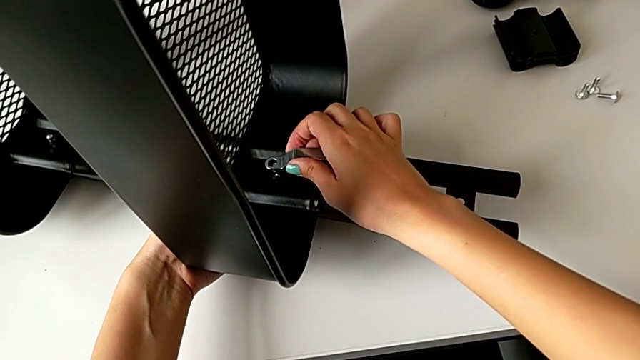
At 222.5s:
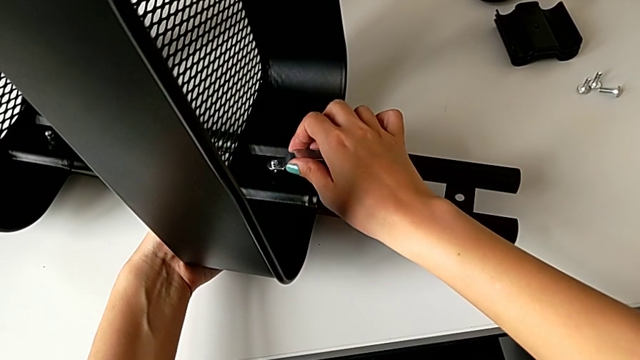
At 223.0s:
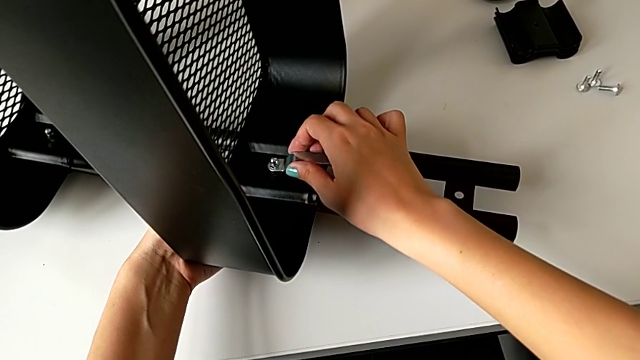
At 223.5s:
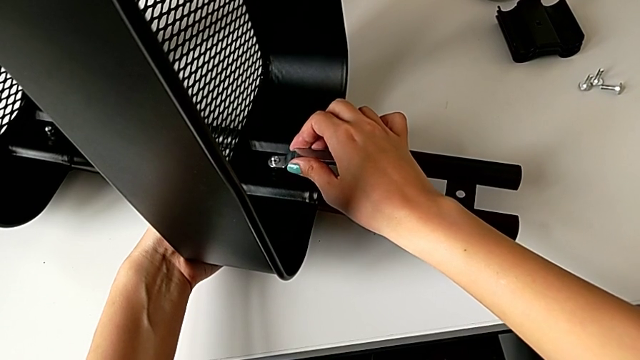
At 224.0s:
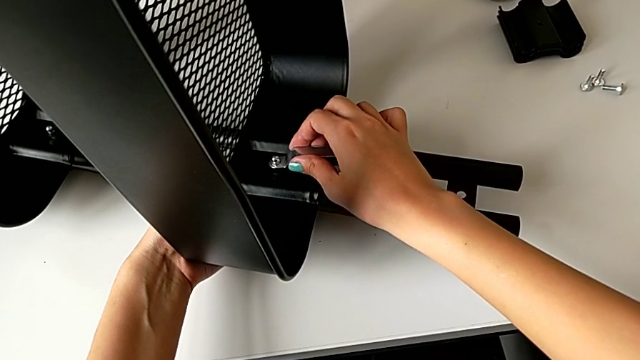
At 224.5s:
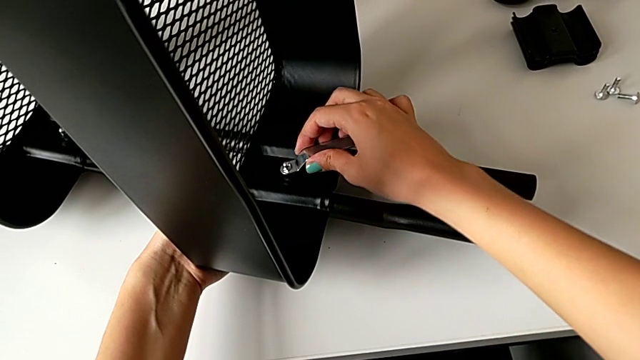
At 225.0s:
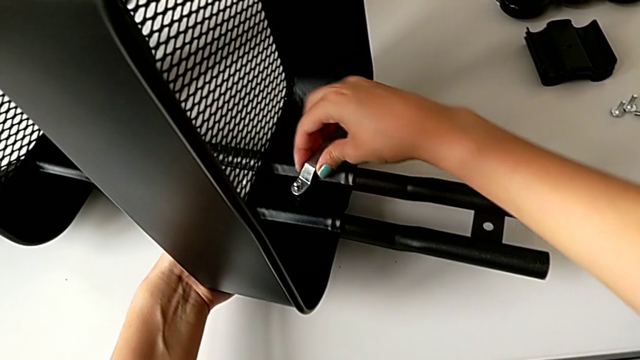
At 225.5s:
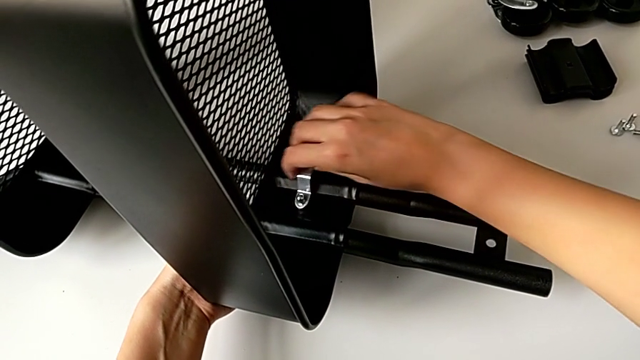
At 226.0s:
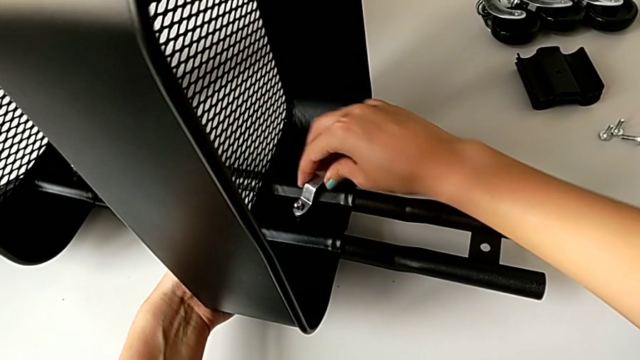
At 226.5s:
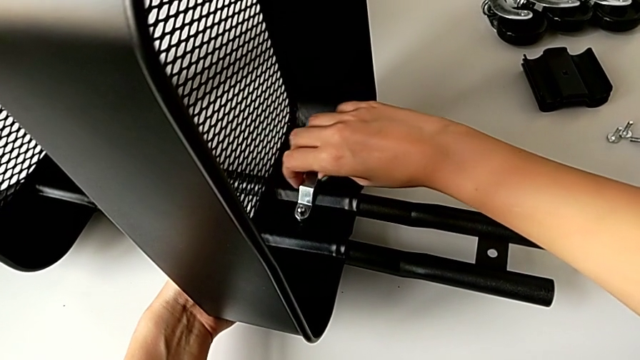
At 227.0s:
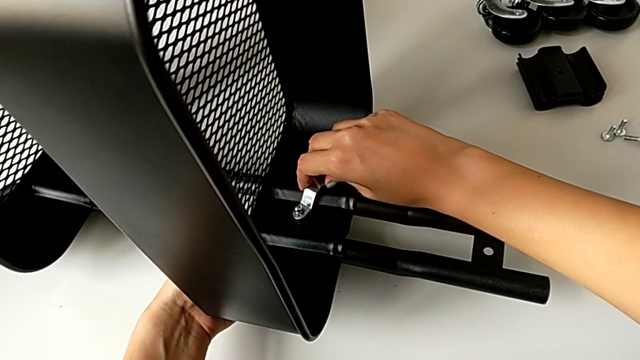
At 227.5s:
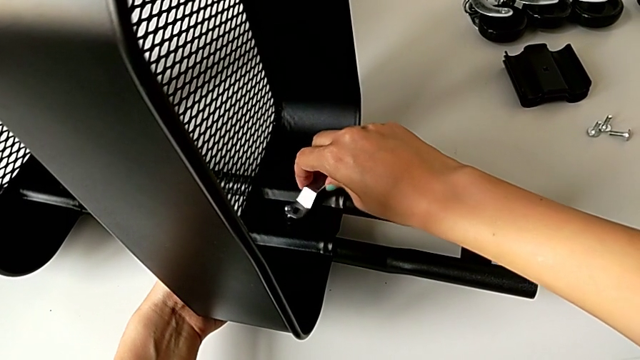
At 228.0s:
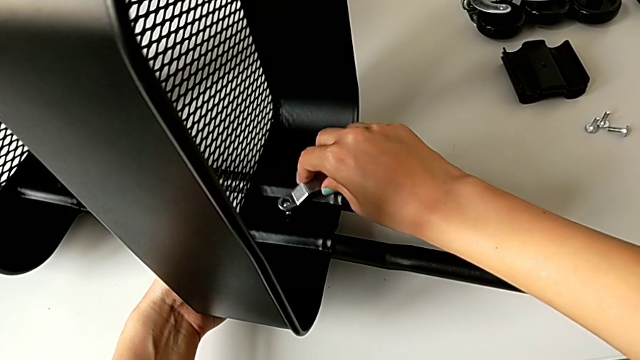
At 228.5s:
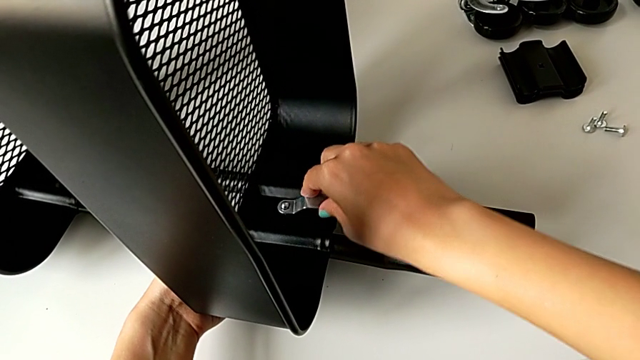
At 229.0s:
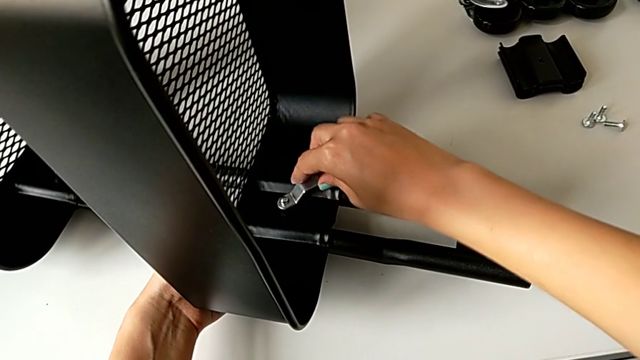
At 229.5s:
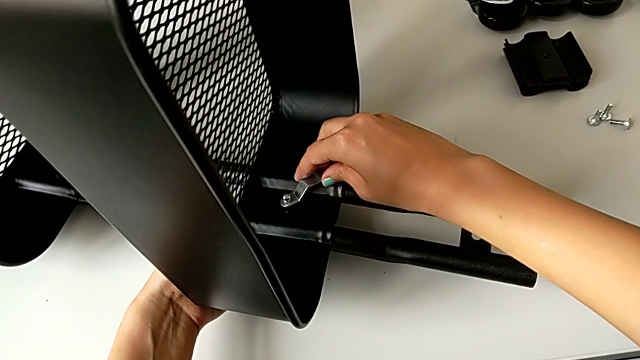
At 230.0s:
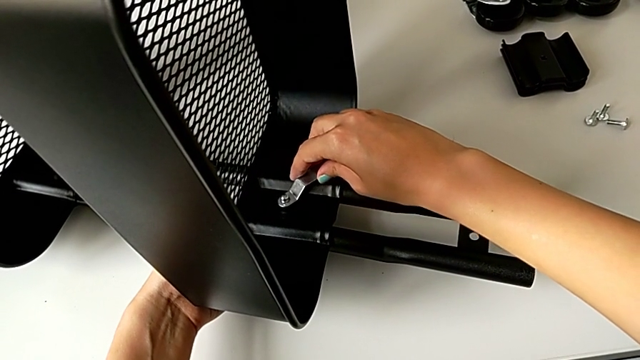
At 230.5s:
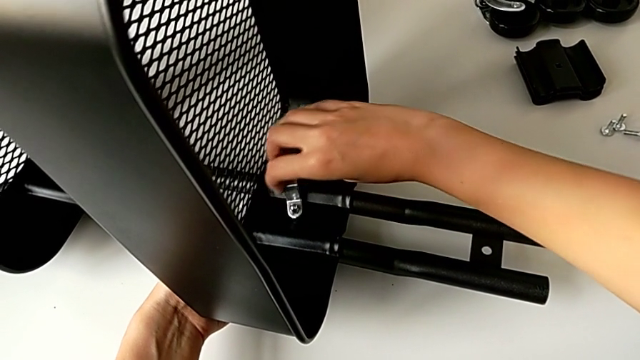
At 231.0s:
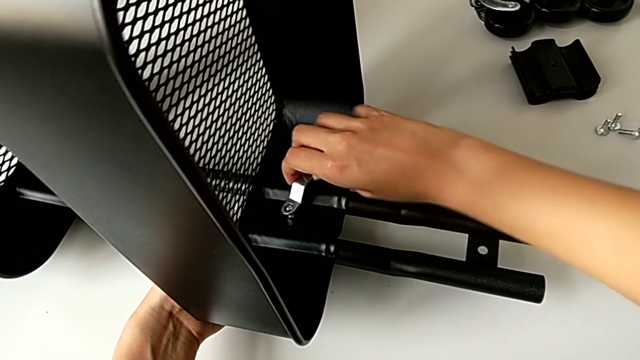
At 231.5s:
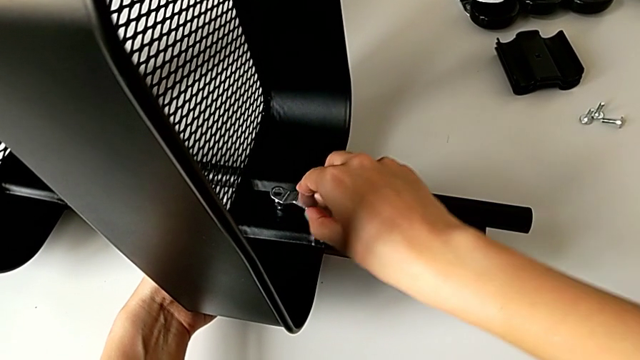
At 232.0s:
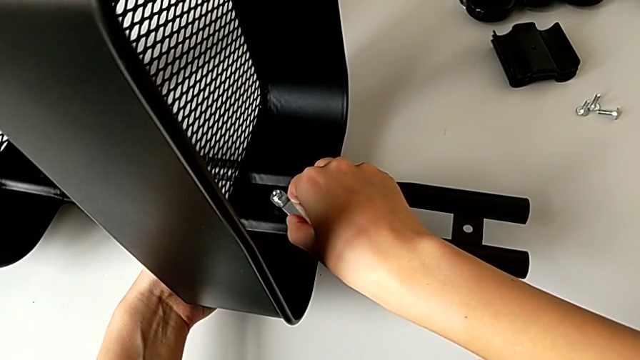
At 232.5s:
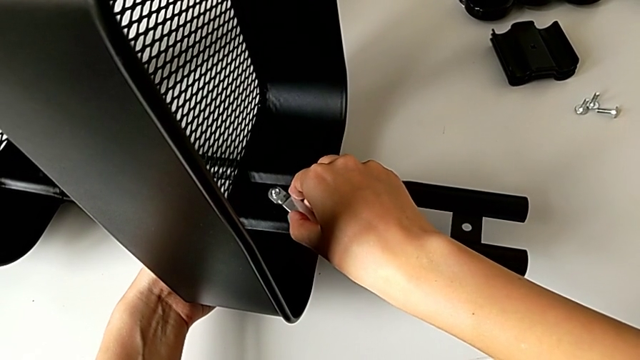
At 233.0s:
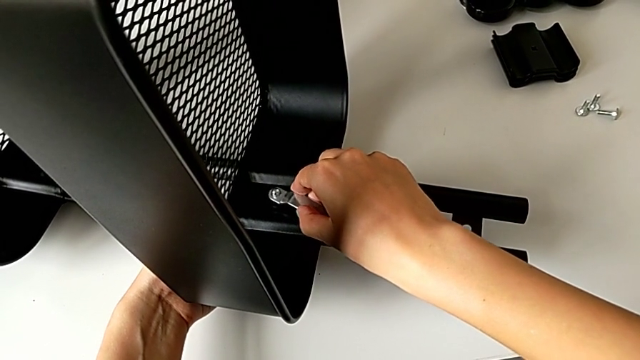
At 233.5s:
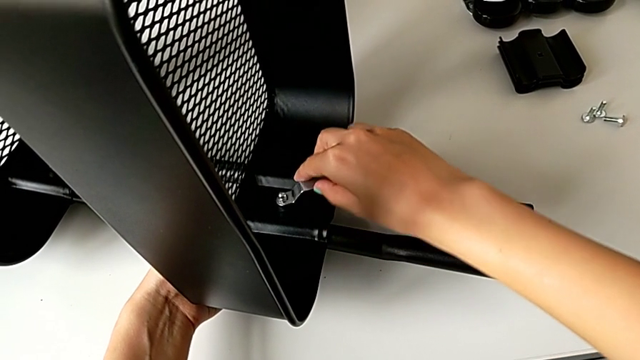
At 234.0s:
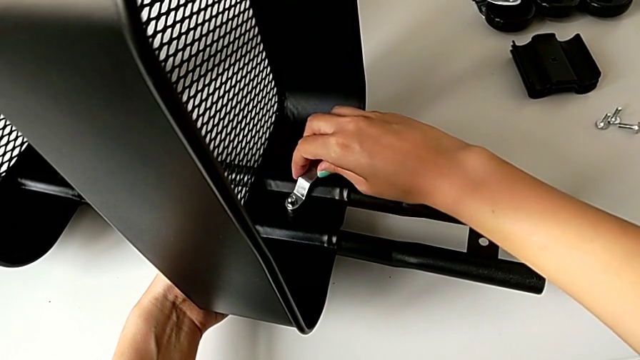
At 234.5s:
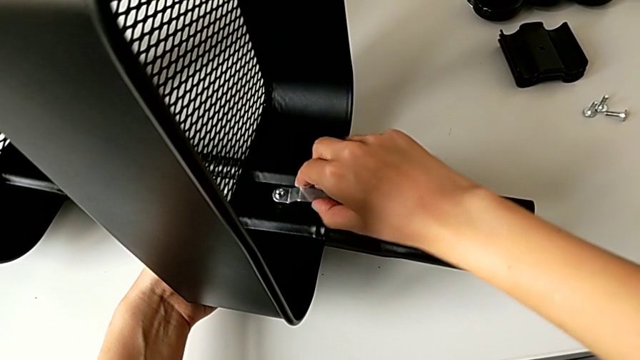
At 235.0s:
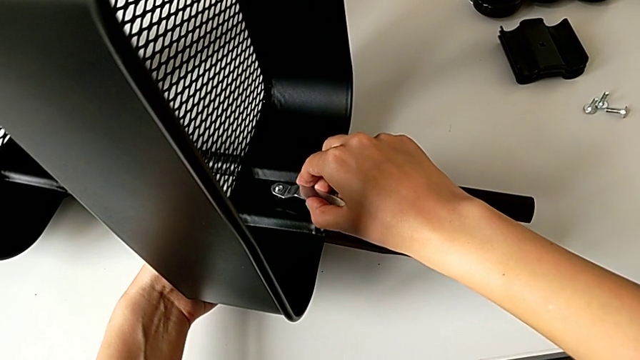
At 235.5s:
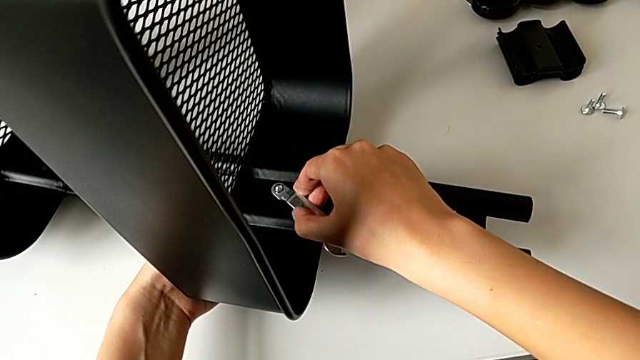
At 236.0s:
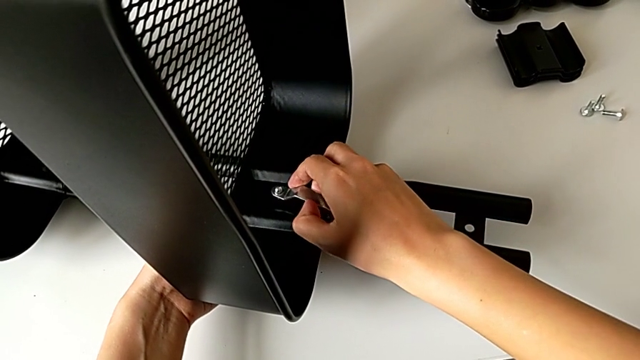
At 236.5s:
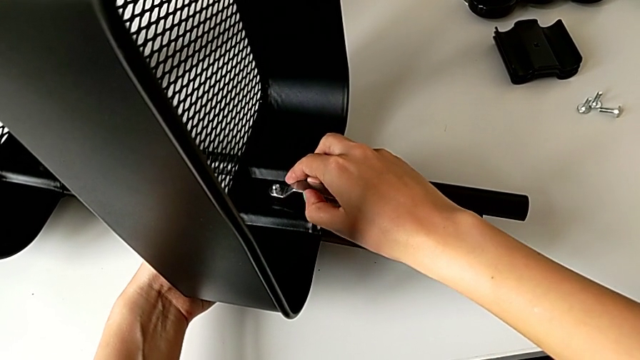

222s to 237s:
The camera wearer is disassembling the tray in the middle. They keep unscrewing the fourth hex nut.

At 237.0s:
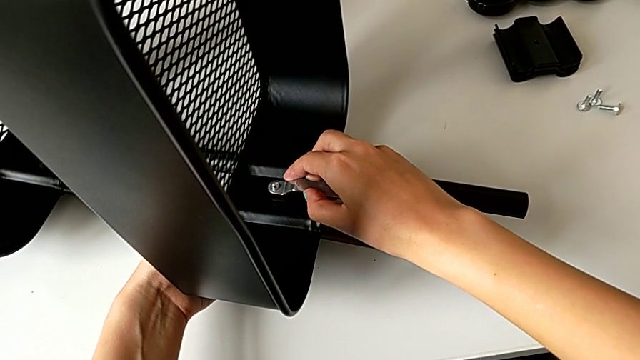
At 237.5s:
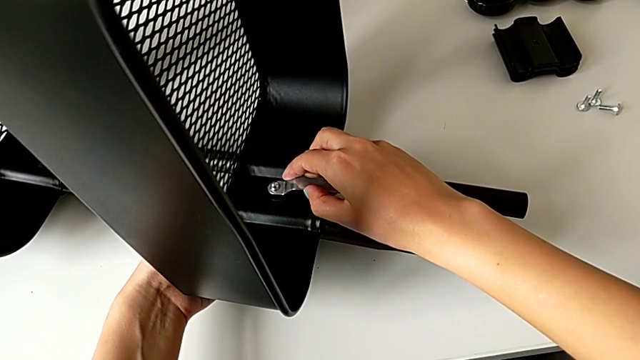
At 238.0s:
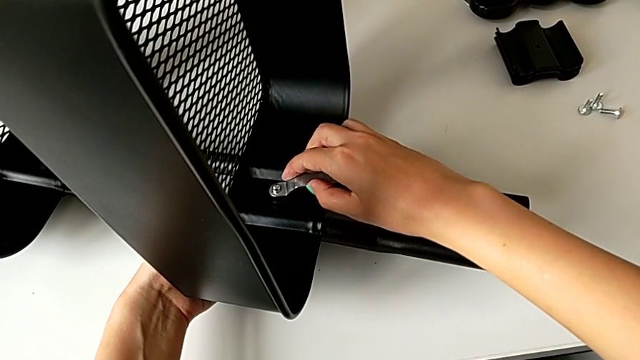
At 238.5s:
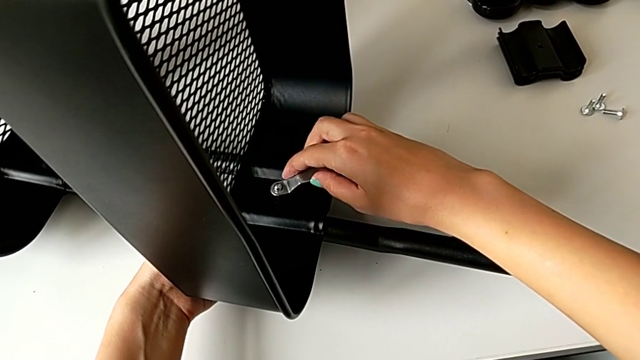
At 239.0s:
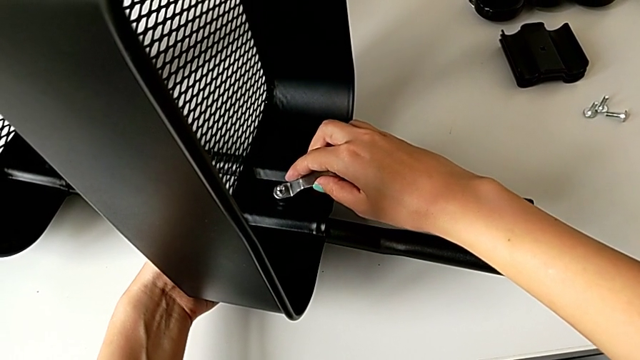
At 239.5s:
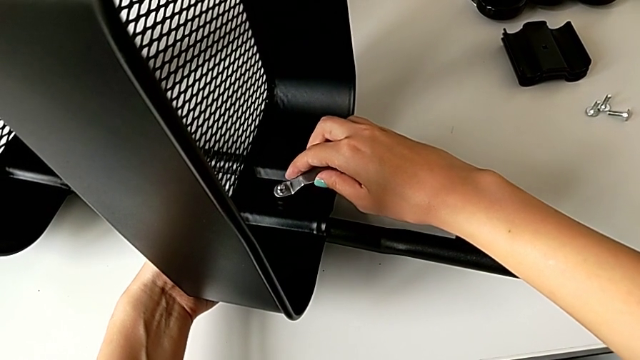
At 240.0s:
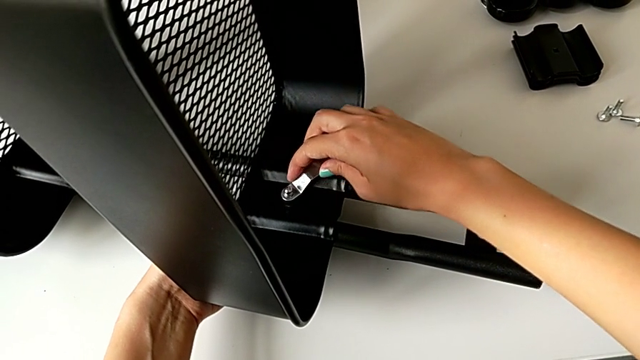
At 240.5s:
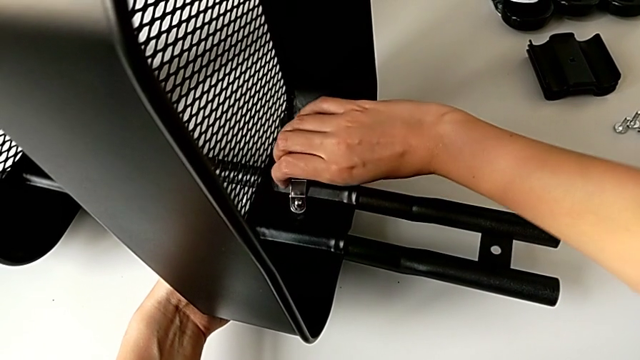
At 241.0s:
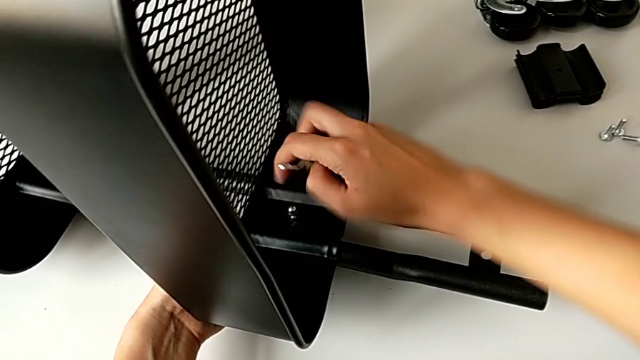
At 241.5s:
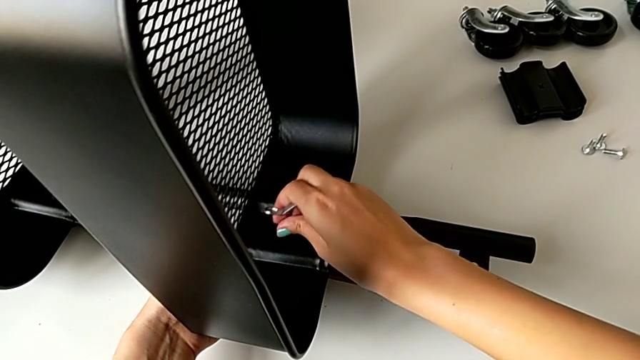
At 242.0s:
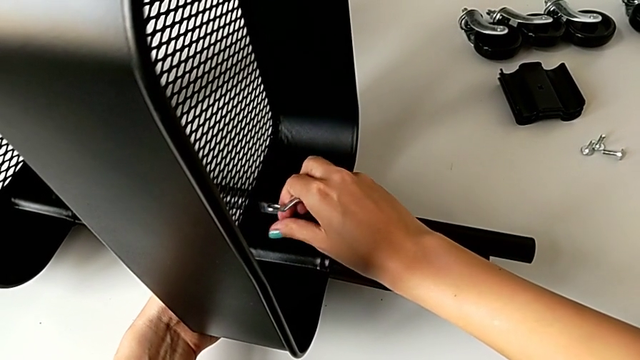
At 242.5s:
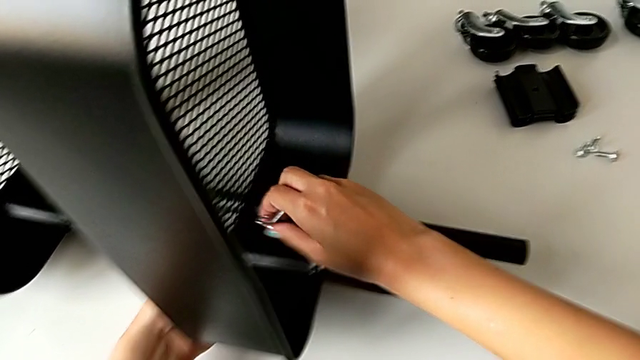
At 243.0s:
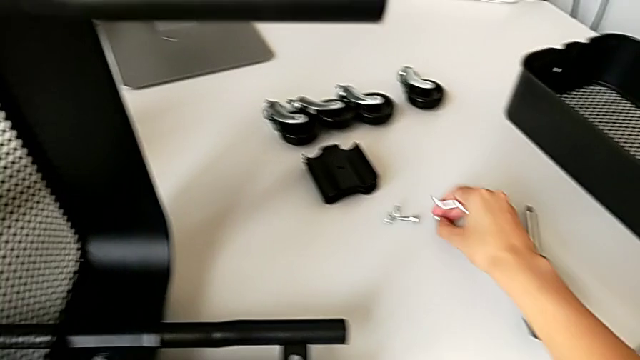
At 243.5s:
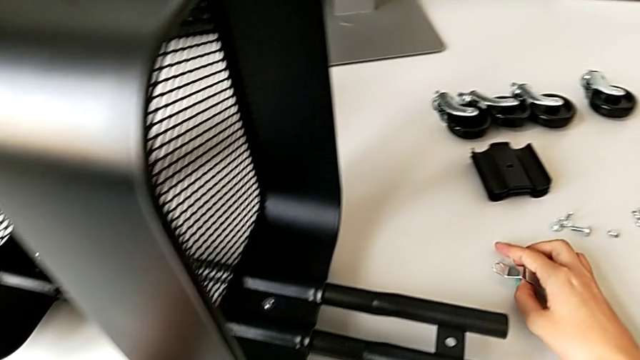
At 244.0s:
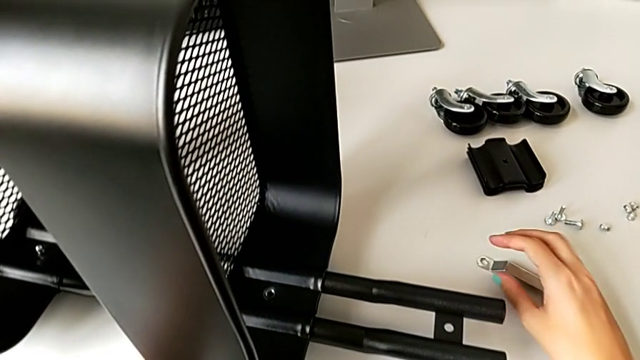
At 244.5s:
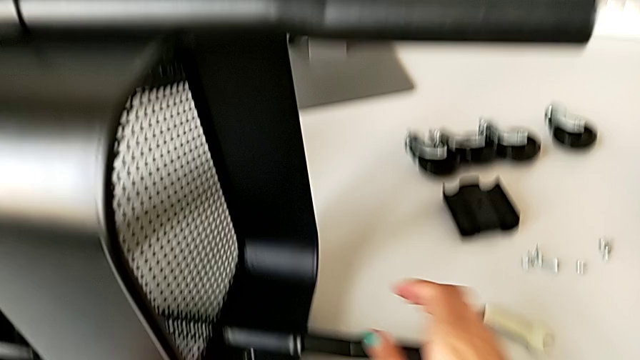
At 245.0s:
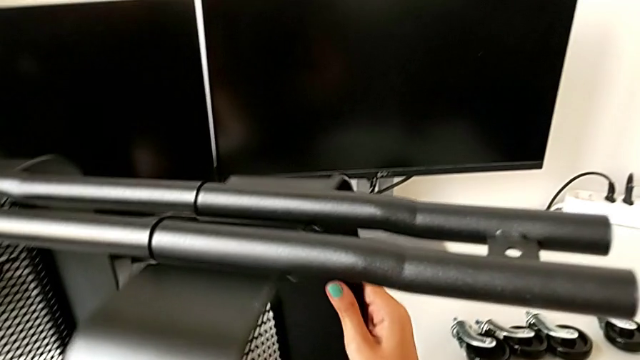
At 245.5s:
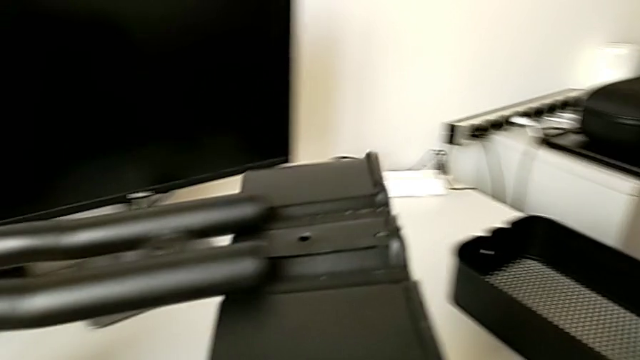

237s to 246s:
The camera wearer is disassembling the tray in the middle. They keep unscrewing the fourth hex nut, unscrew it, place it and slide the middle grid tray.
